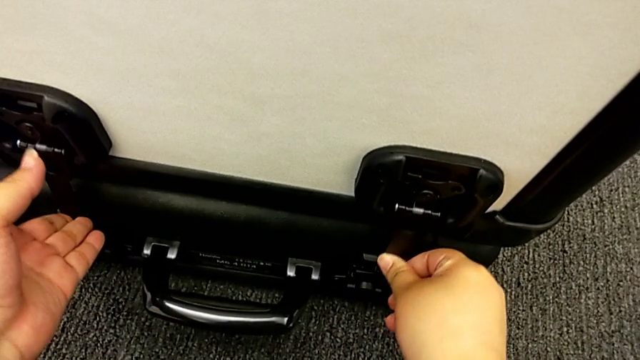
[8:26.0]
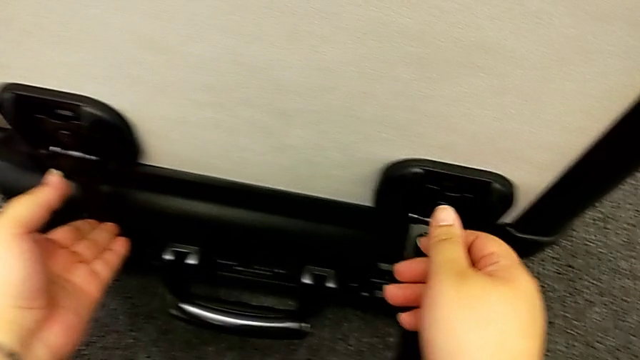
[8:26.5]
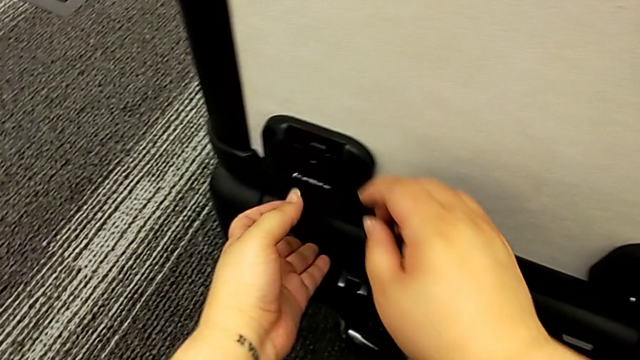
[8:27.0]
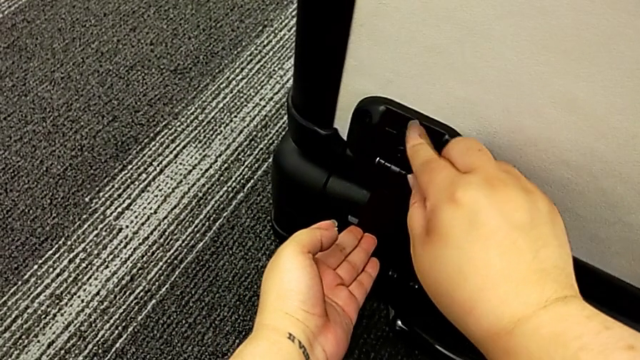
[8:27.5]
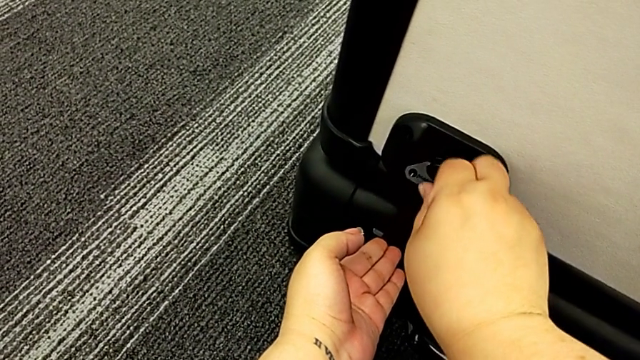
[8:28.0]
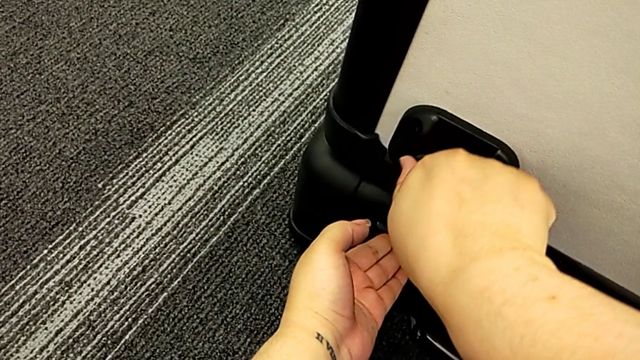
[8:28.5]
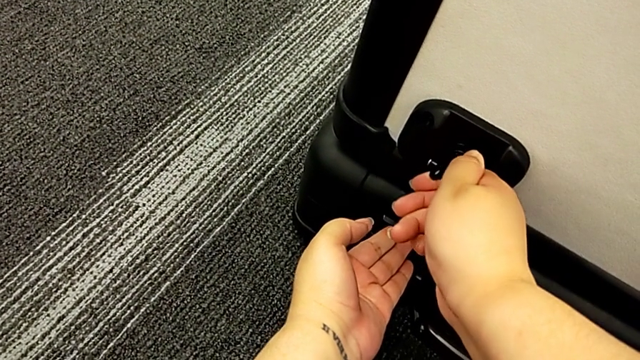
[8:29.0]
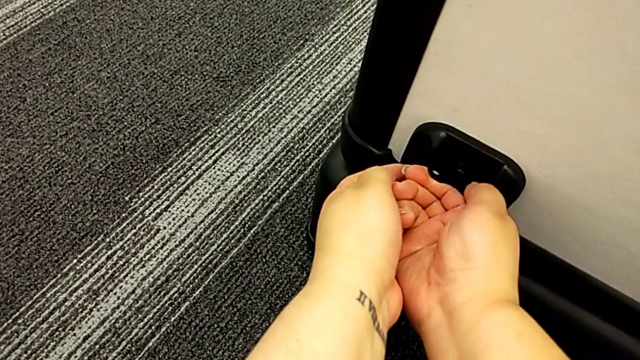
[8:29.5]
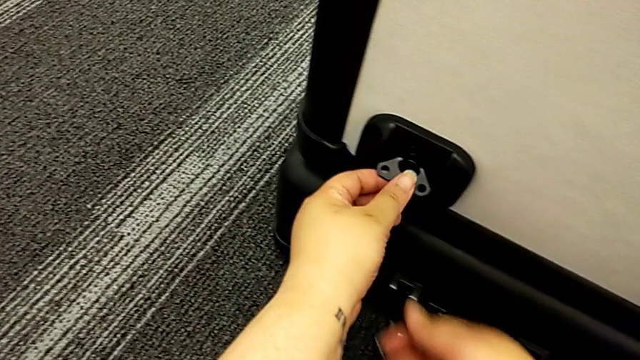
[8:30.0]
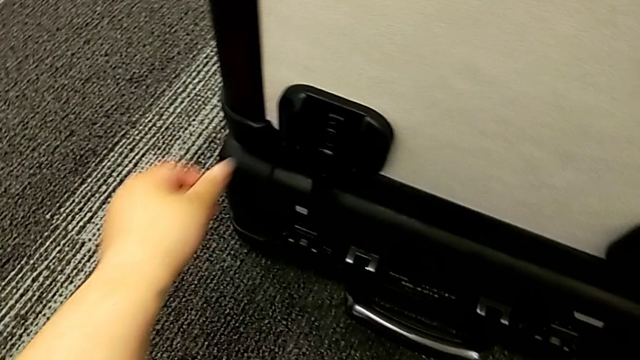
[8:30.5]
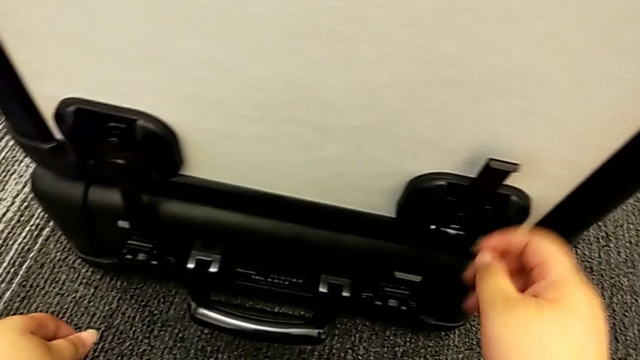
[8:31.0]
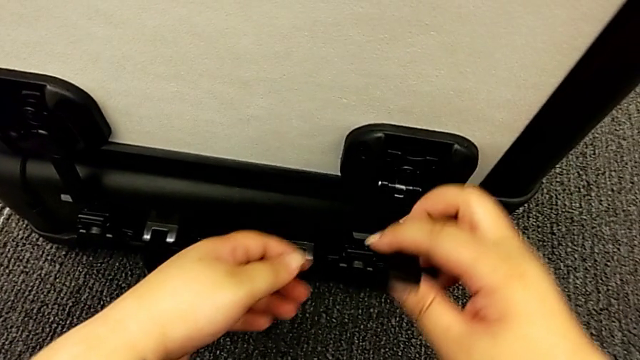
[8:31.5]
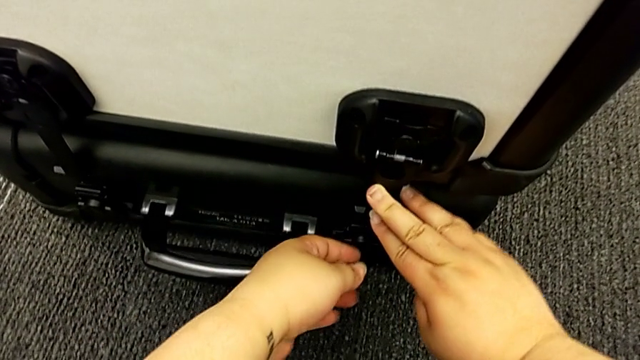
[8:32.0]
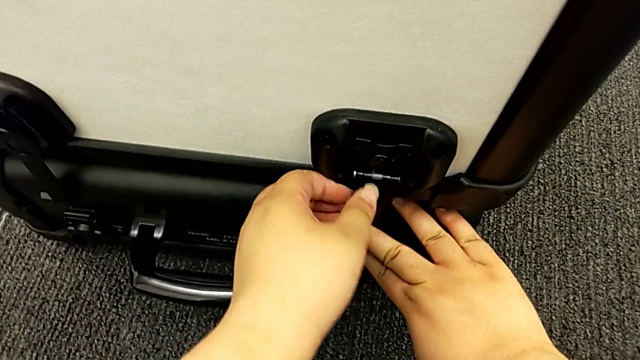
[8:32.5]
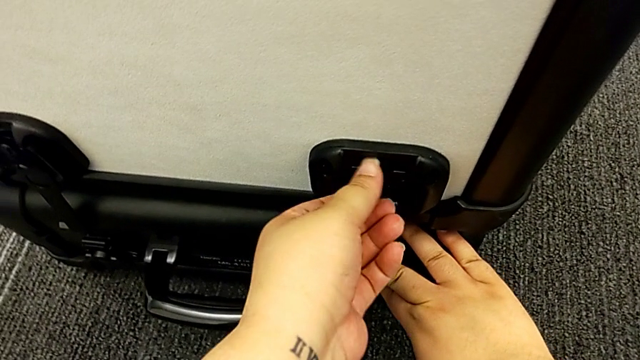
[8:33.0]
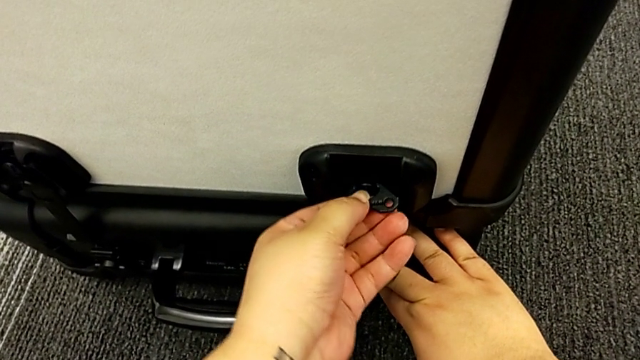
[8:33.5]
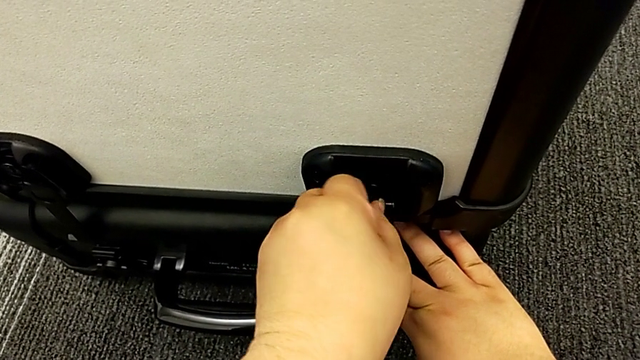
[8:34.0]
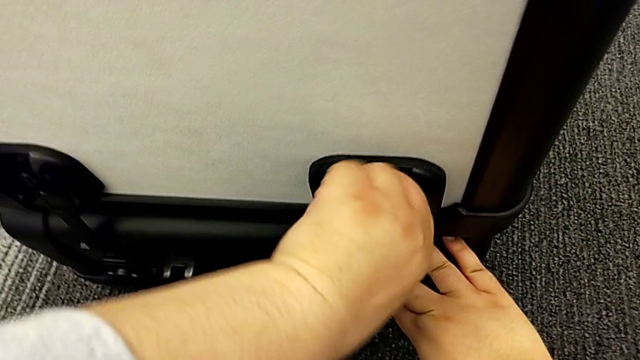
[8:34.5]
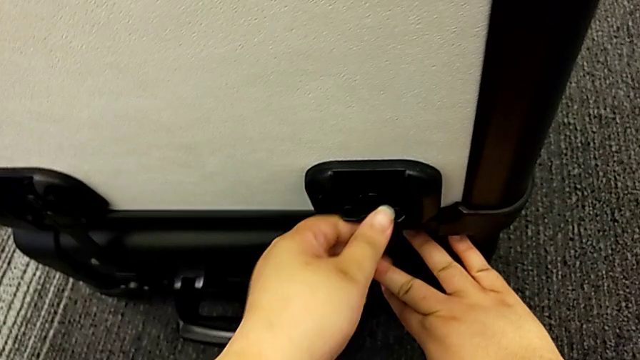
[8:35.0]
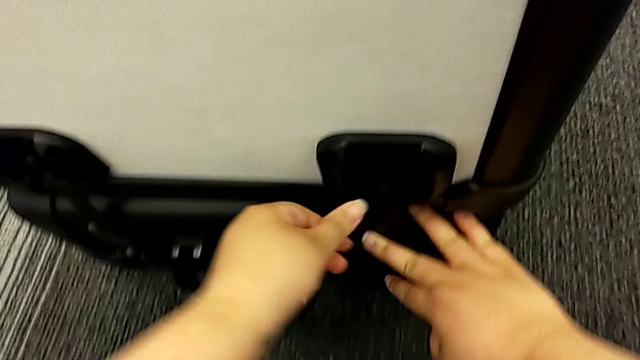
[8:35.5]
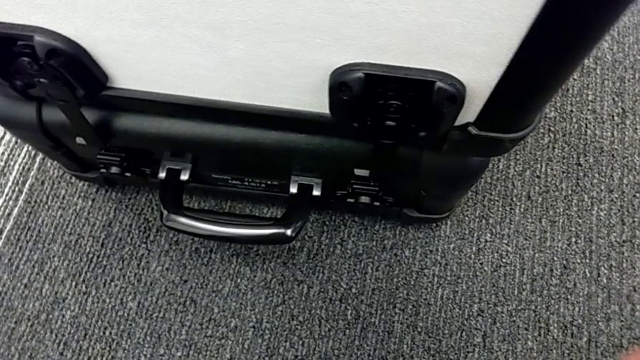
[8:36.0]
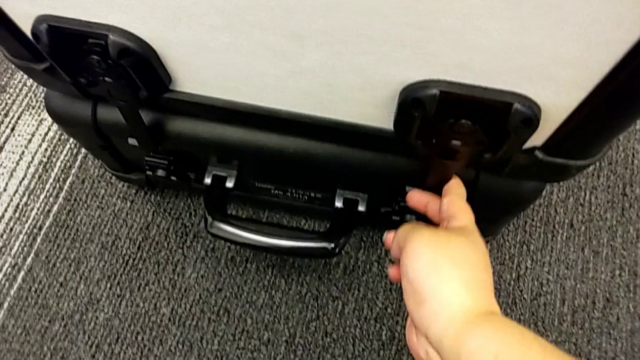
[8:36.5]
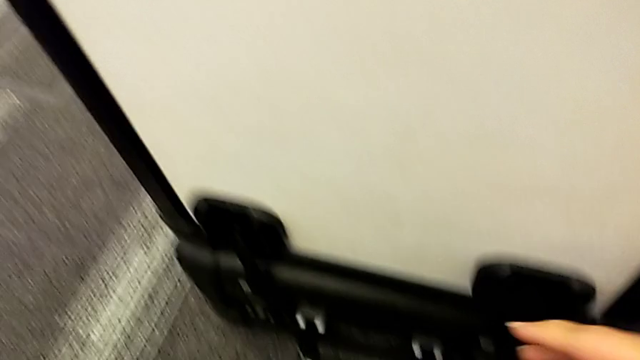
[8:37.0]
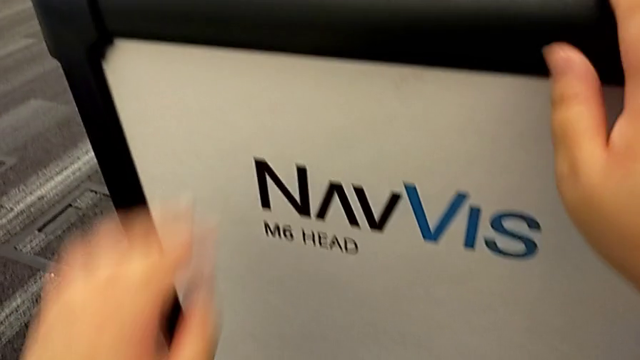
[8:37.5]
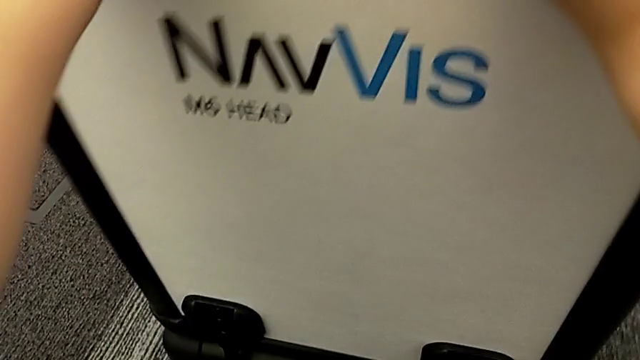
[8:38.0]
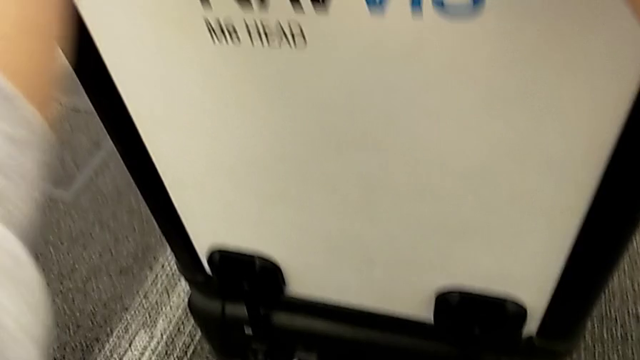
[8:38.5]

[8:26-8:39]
The camera wearer is locking the boxes together. They keep locking the box lock.

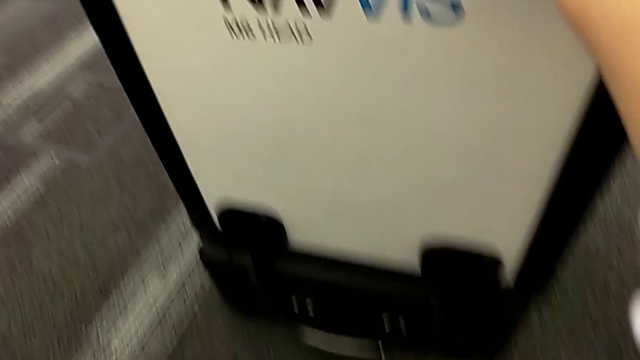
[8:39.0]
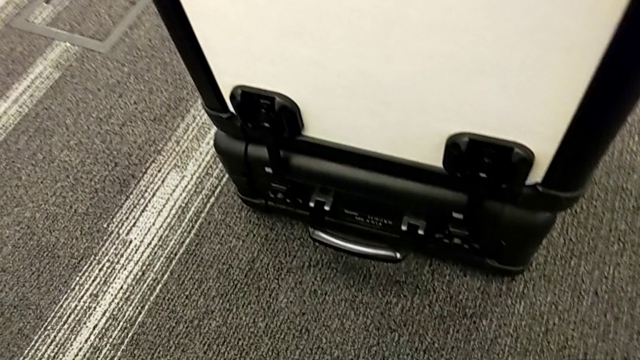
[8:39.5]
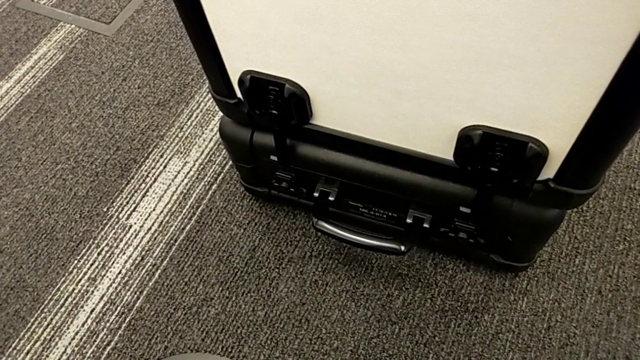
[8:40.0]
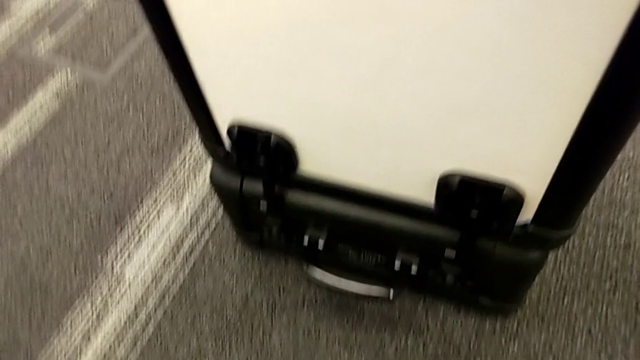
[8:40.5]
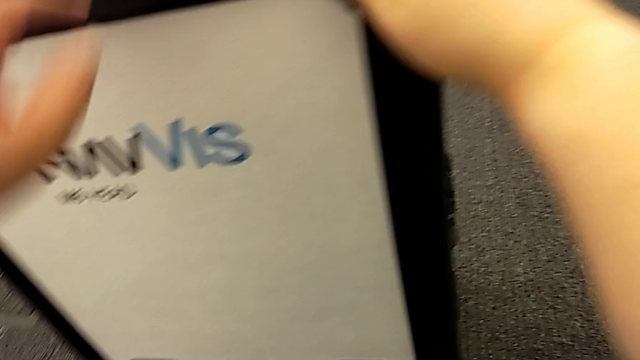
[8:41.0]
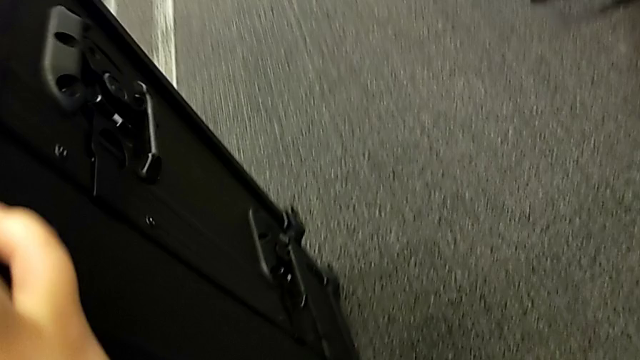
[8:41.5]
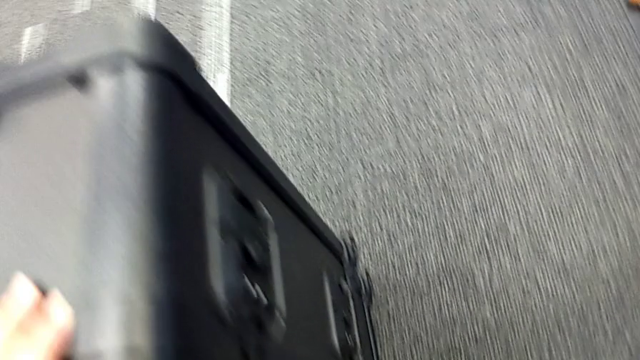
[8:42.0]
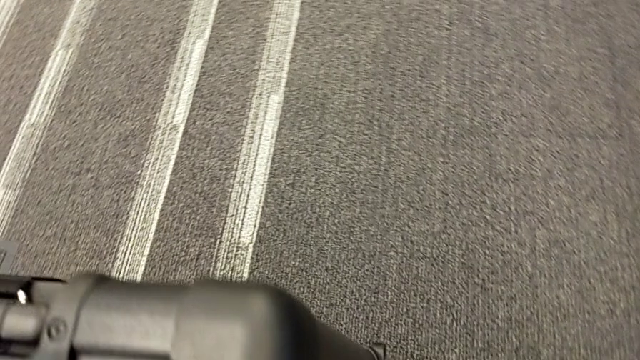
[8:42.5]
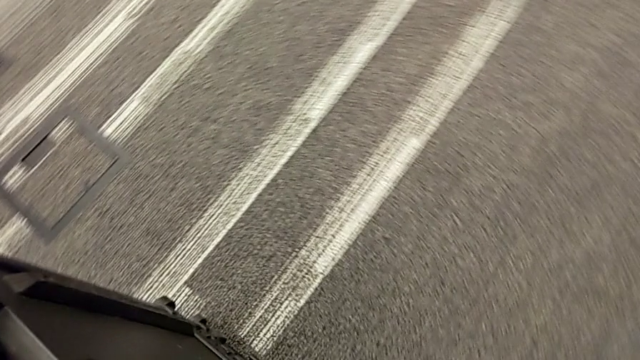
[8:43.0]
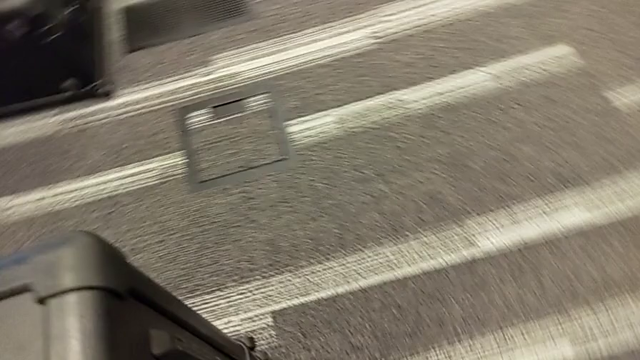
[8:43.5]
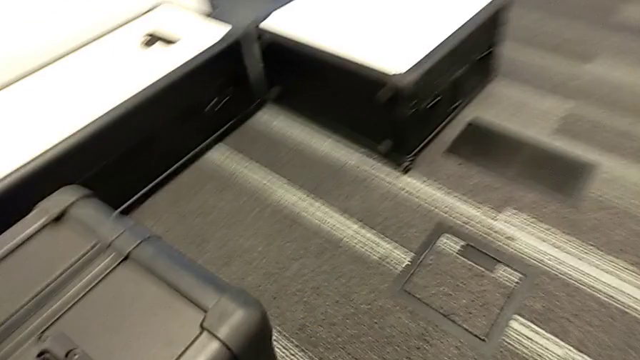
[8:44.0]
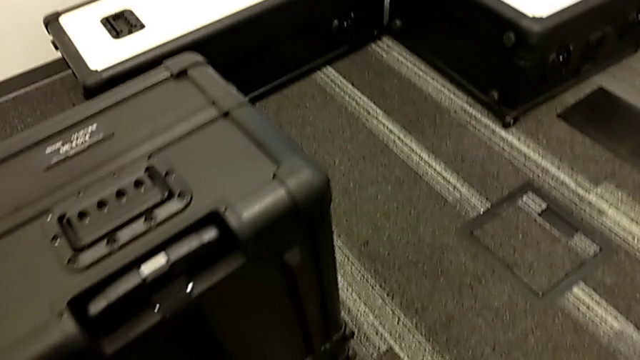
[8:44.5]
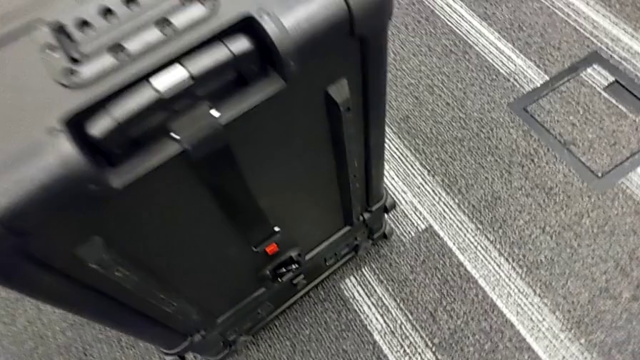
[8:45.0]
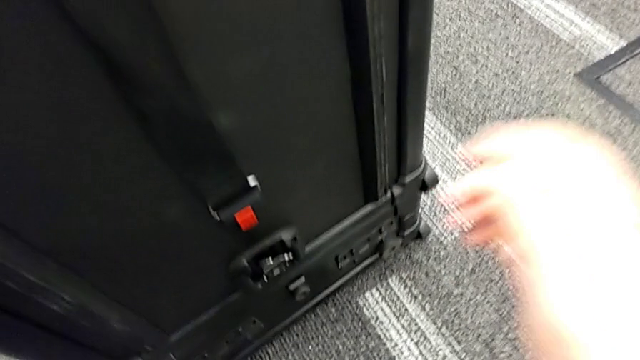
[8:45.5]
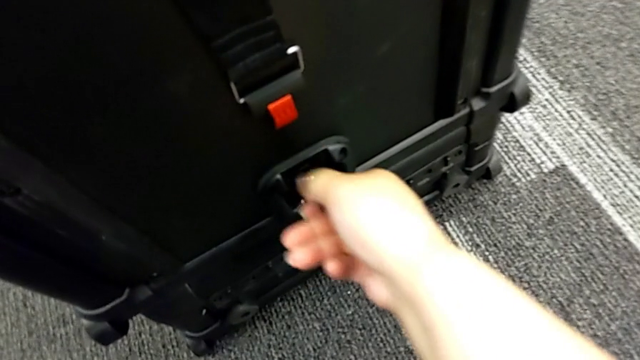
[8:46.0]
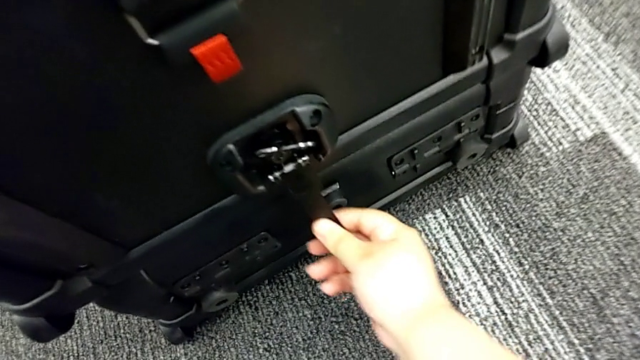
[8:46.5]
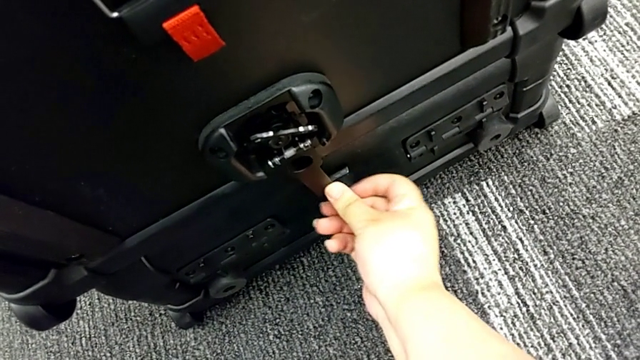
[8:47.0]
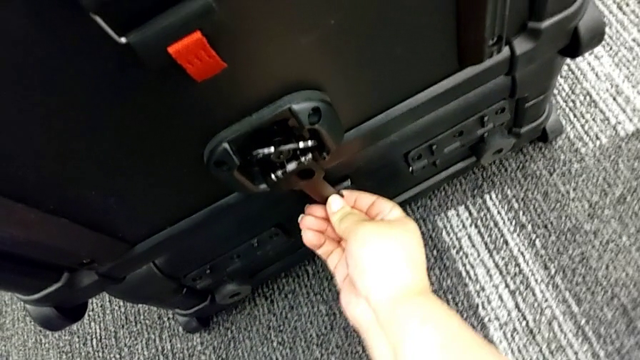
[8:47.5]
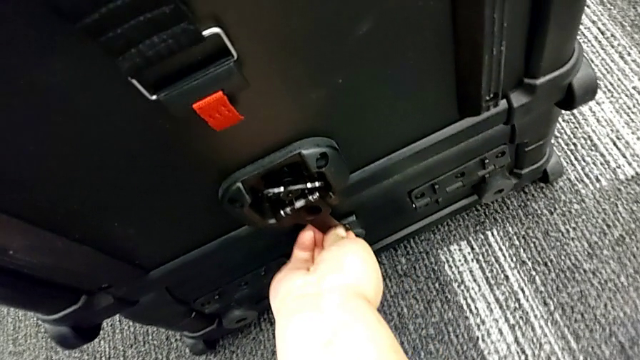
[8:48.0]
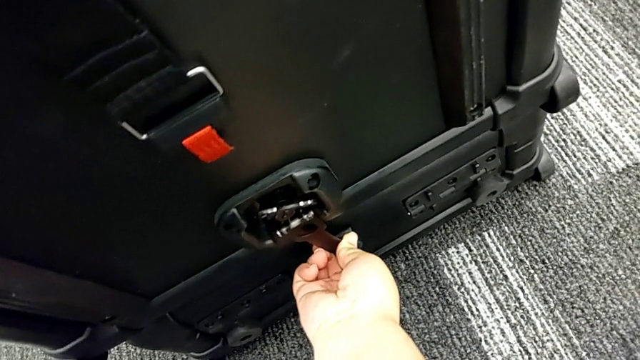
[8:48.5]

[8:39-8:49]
The camera wearer is locking the boxes together. They begin to lock the box lock.
